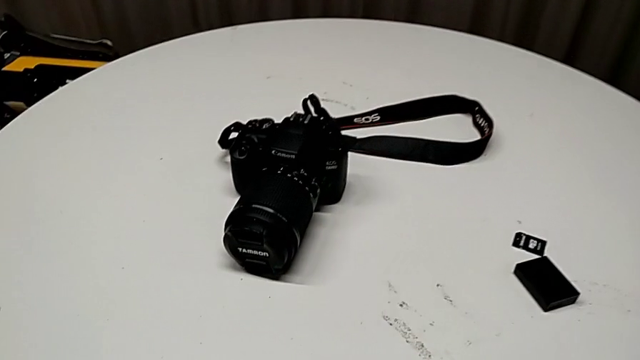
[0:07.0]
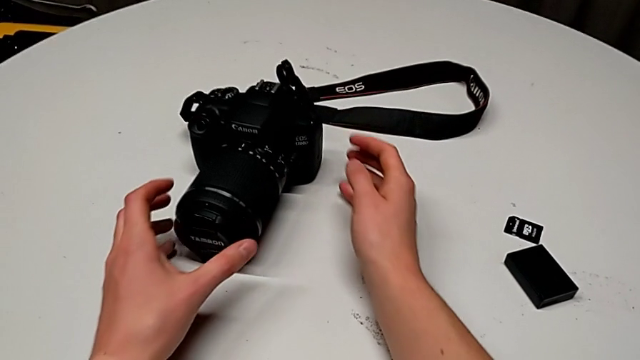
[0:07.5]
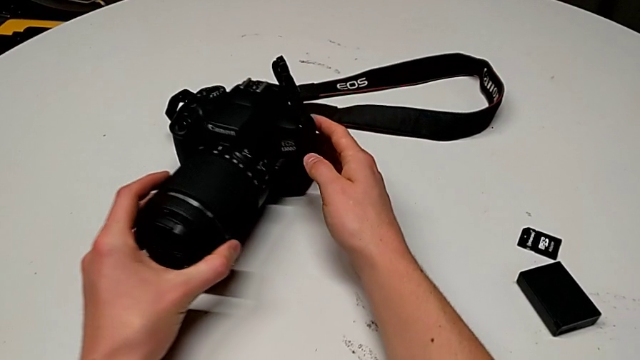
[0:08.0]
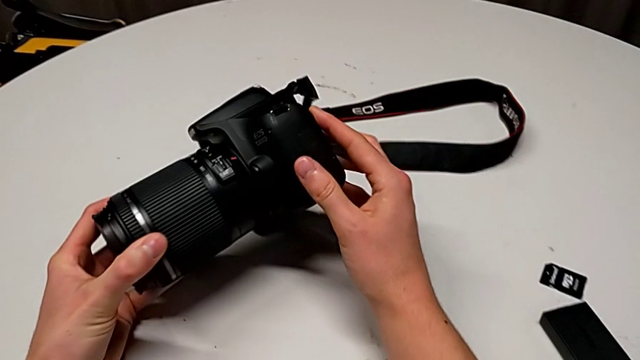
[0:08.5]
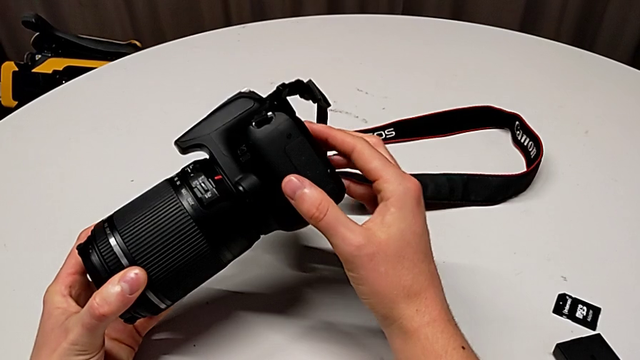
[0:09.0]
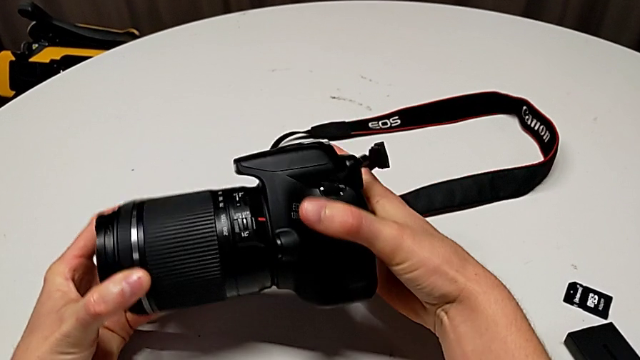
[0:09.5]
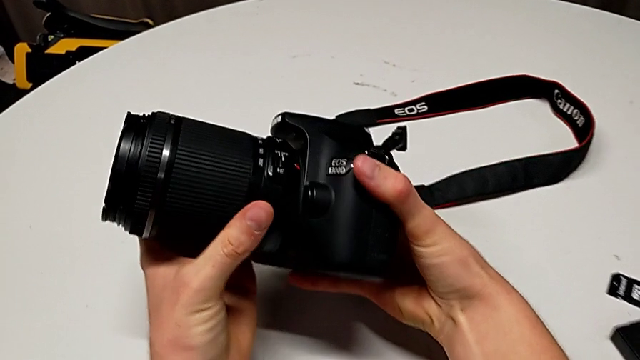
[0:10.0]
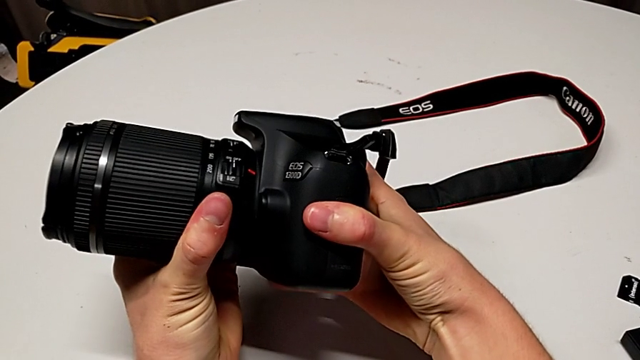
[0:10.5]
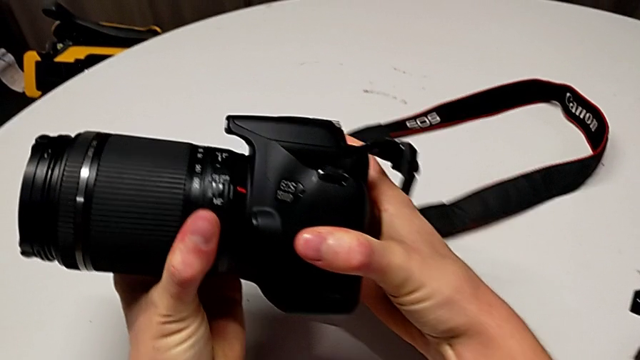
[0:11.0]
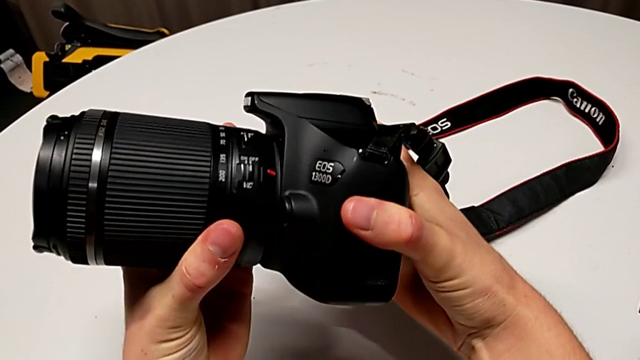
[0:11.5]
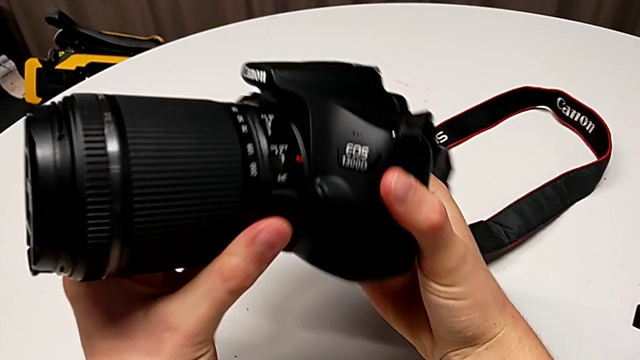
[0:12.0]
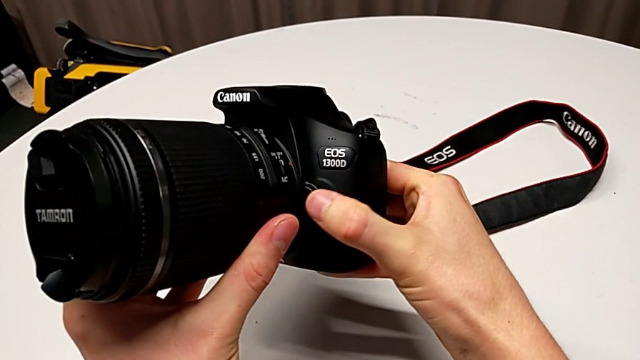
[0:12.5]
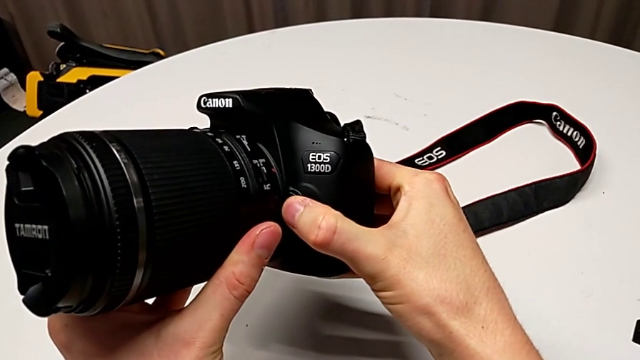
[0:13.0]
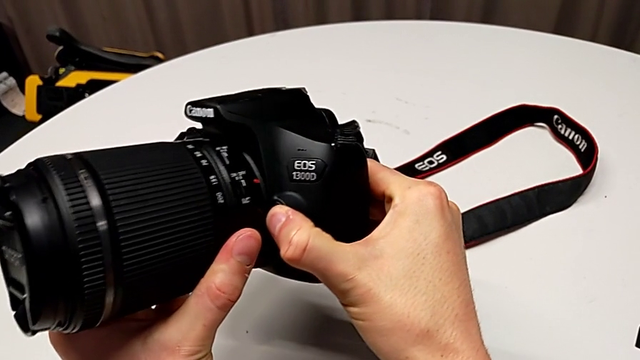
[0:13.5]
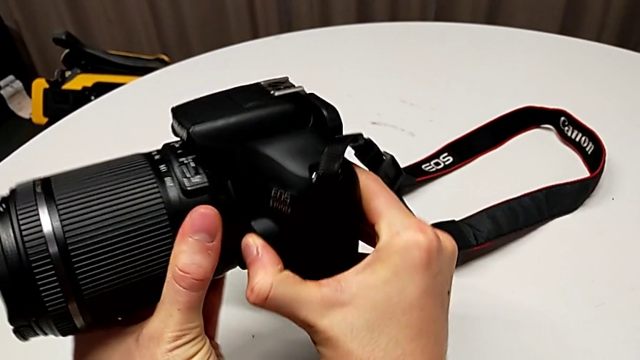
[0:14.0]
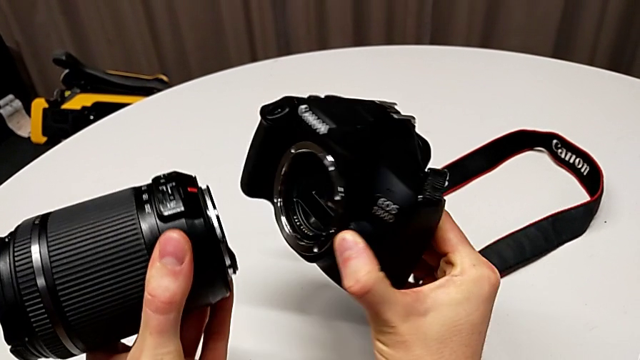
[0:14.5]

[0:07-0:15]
The camera wearer detaches the lens of the DSLR. They grab the black DSLR, lift it, wrongly rotate the lens, press the right button, rotate the rounded lens and withdraw it.

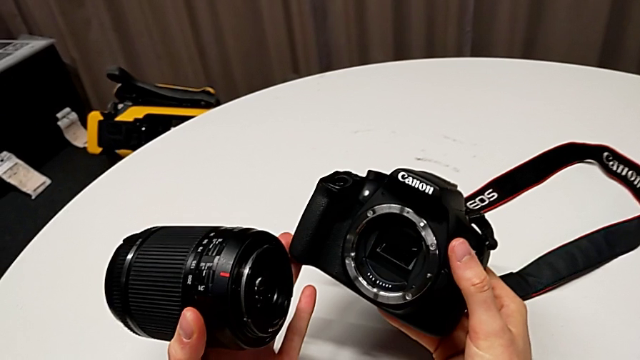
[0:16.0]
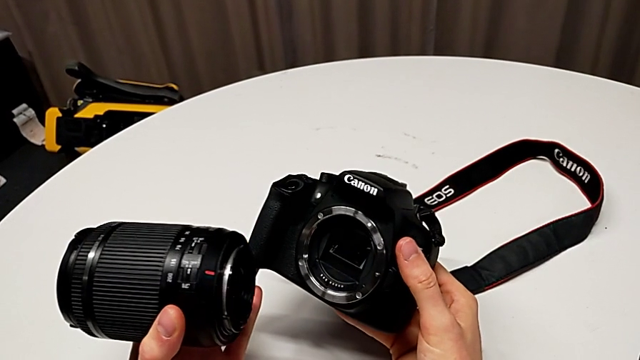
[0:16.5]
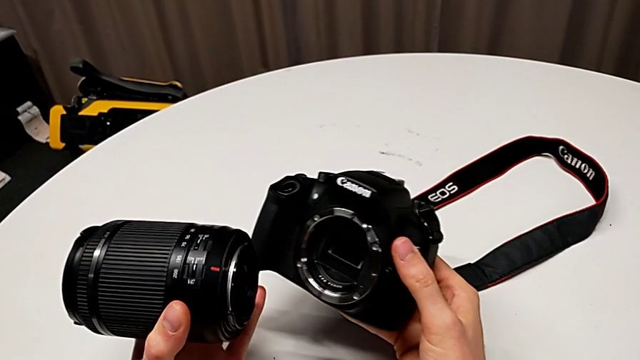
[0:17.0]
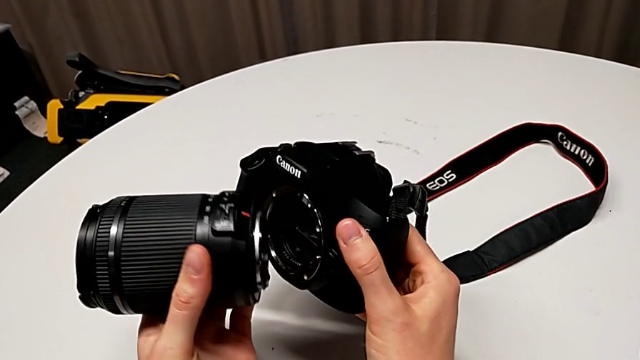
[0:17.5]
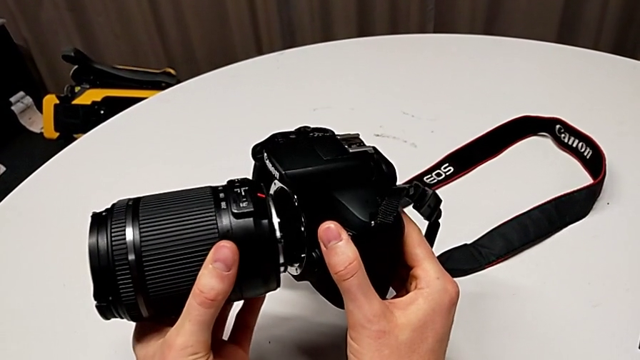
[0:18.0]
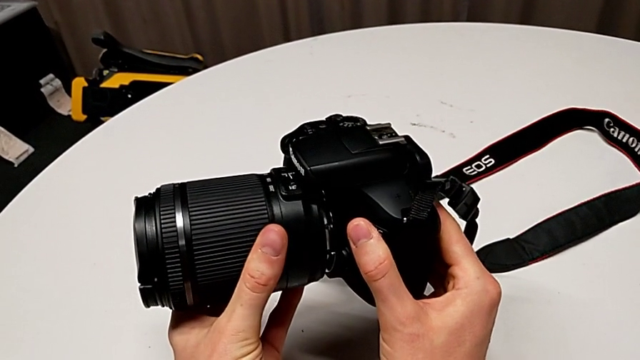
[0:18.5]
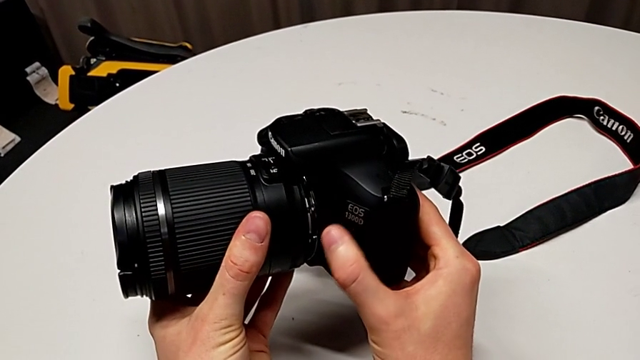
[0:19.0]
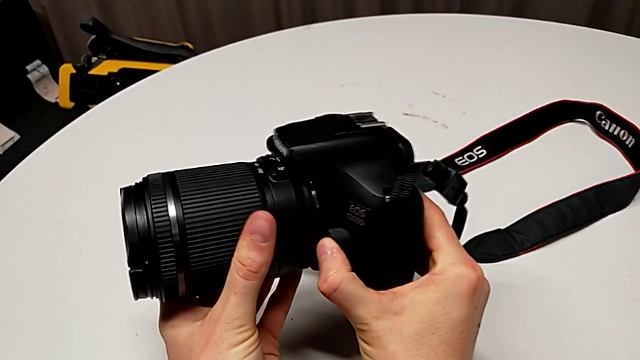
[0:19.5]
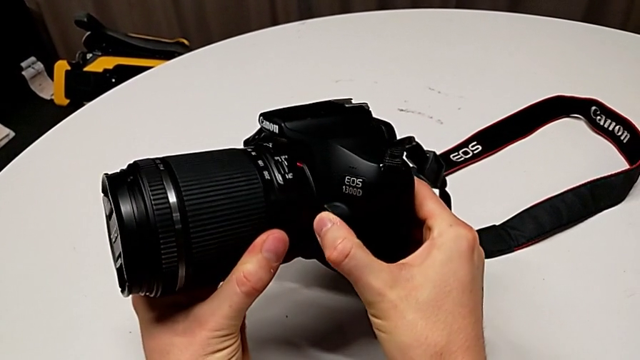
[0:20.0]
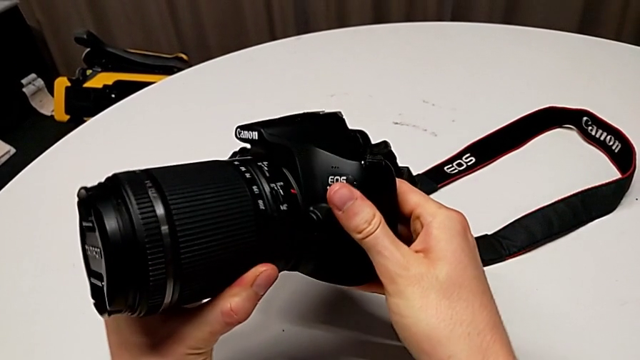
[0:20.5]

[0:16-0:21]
The camera wearer attaches the lens of the DSLR camera. They hold the DSLR, assemble the rounded lens, press the button and assemble the rounded lens.

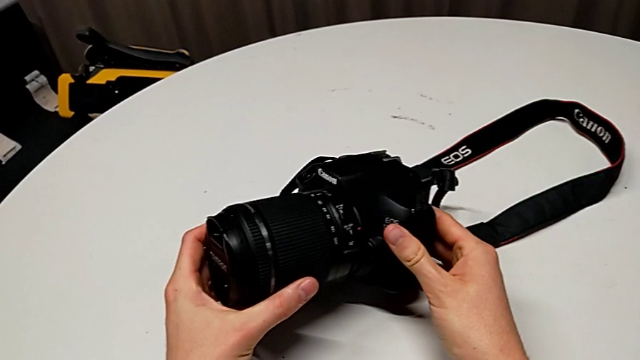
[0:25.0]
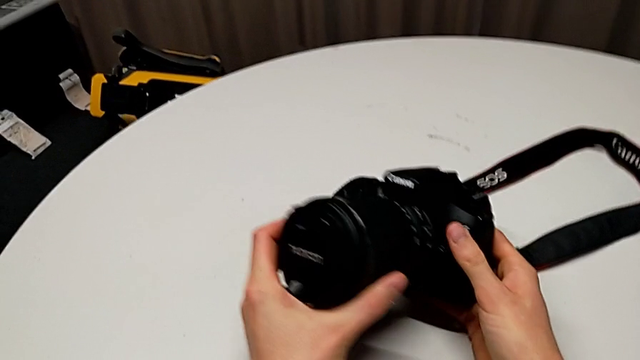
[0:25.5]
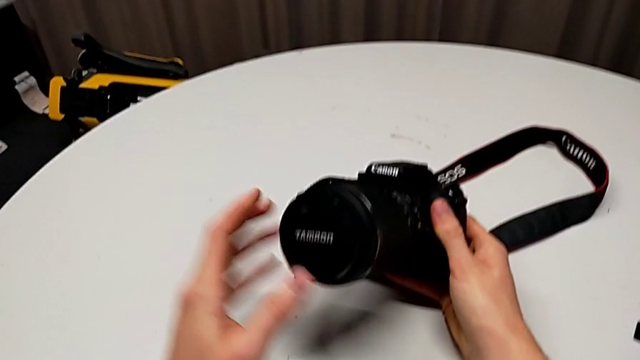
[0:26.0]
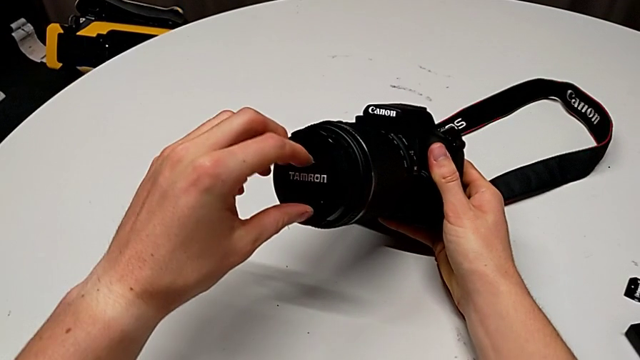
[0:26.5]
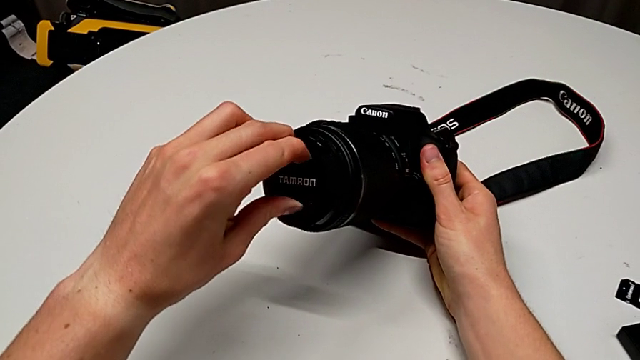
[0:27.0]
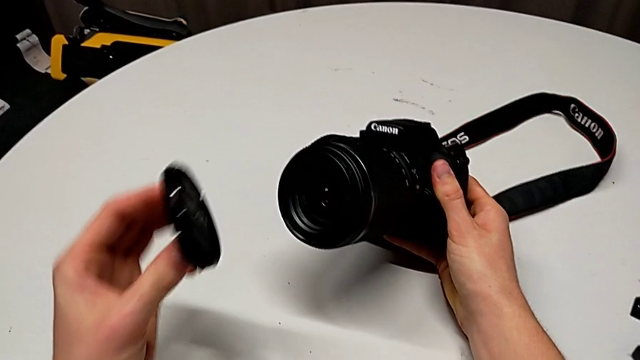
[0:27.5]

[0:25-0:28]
The camera wearer detaches the lens cover. They inspect the black DSLR, grab the rounded lens cover and withdraw it.

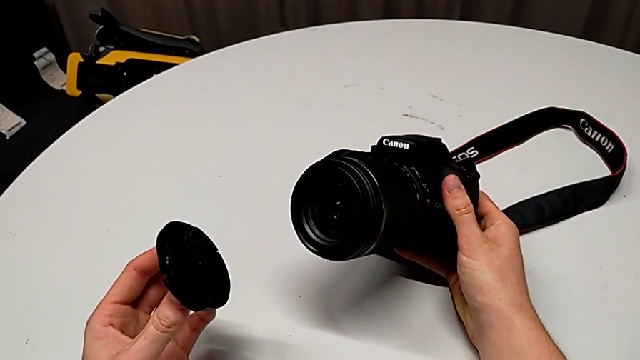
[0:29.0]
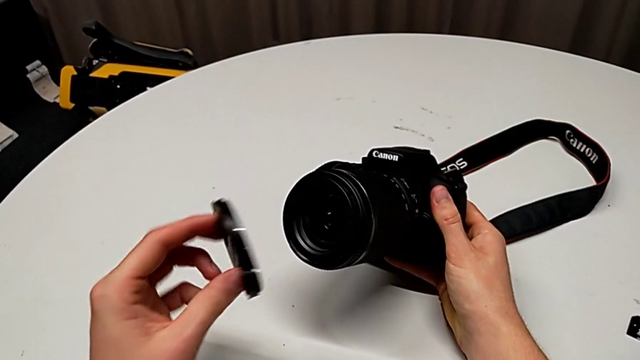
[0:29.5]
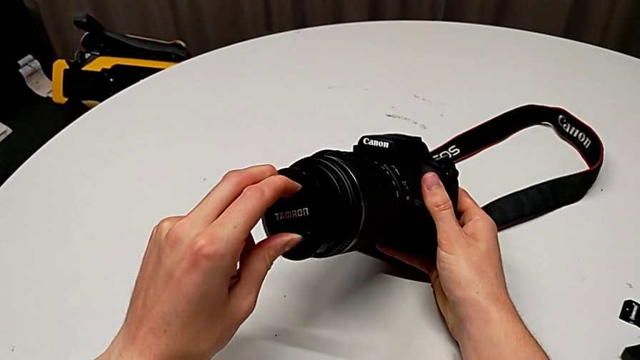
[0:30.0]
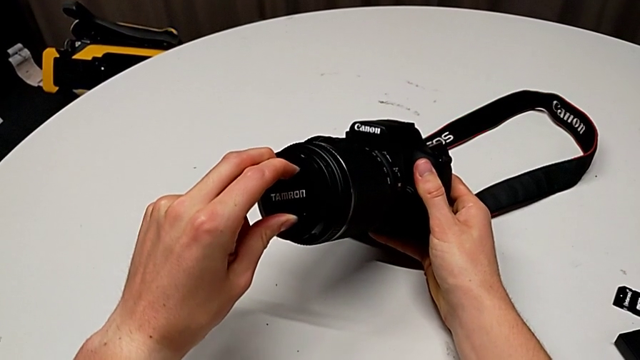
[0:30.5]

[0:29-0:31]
The camera wearer attaches the lens cover. They hold the lens cover and assemble the rounded lens cover.
